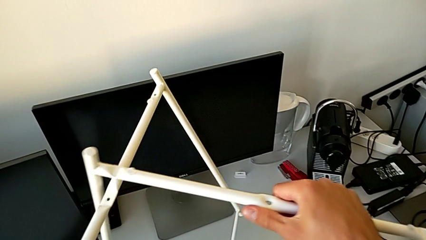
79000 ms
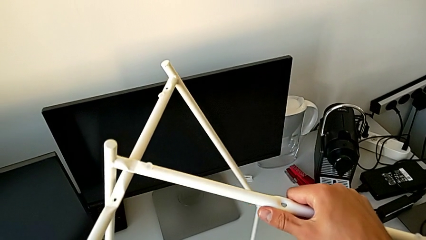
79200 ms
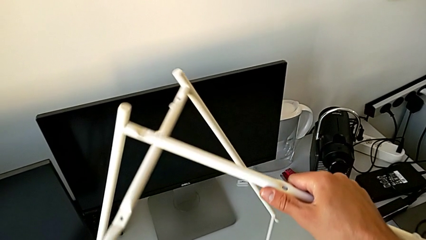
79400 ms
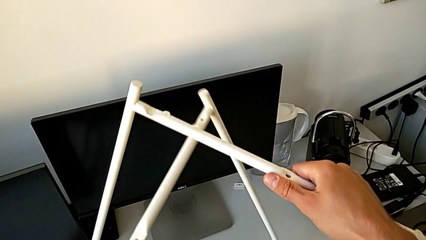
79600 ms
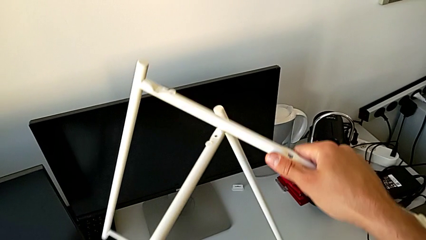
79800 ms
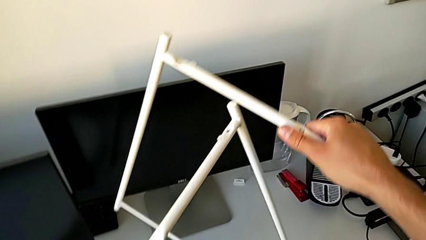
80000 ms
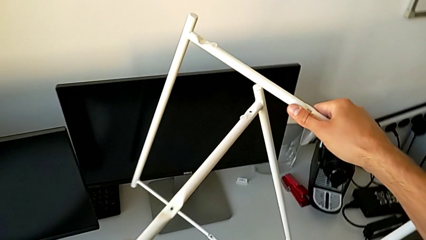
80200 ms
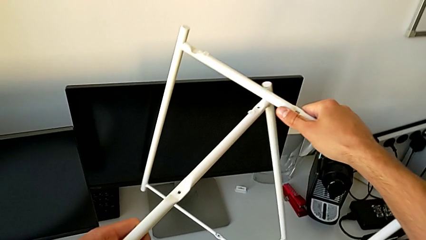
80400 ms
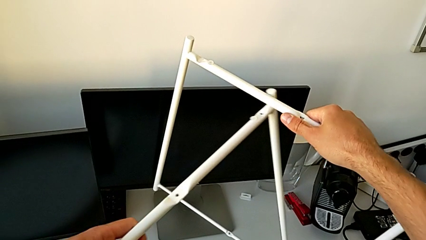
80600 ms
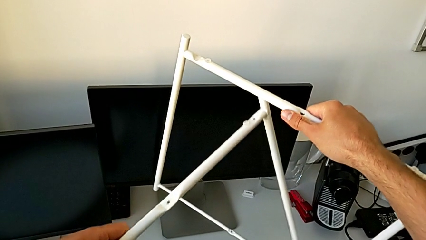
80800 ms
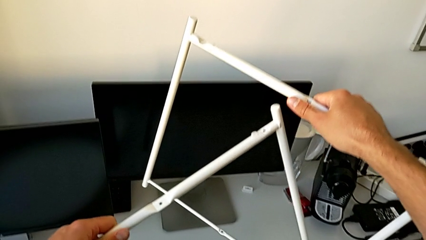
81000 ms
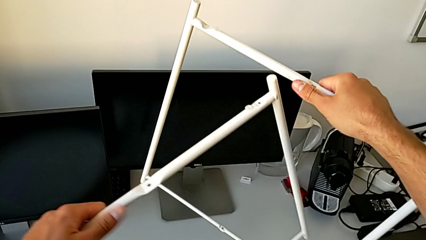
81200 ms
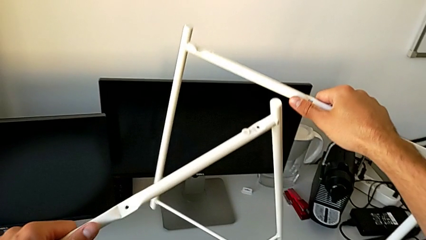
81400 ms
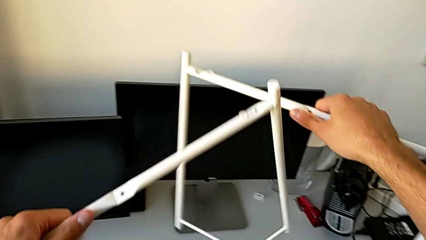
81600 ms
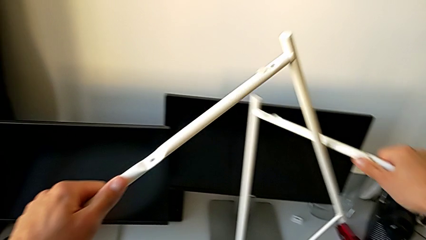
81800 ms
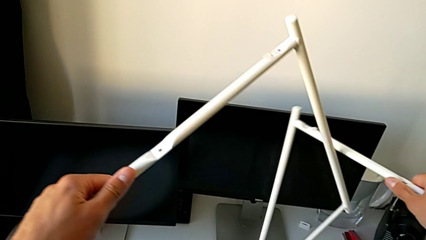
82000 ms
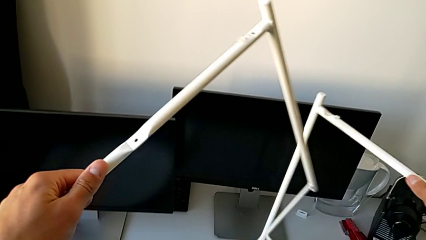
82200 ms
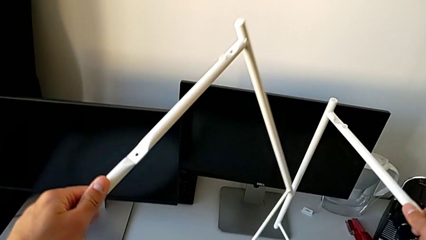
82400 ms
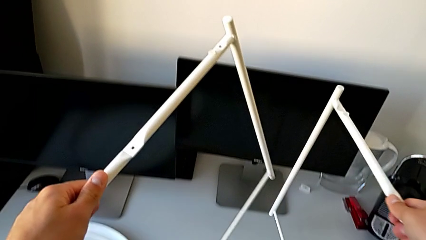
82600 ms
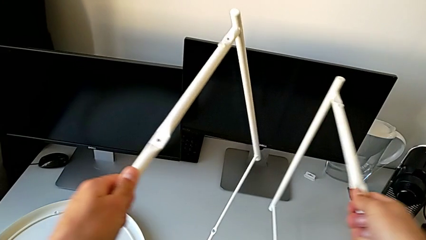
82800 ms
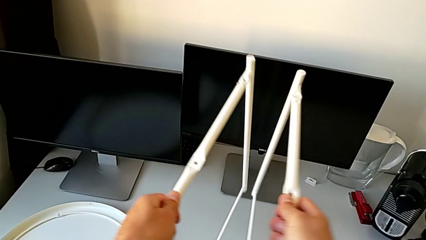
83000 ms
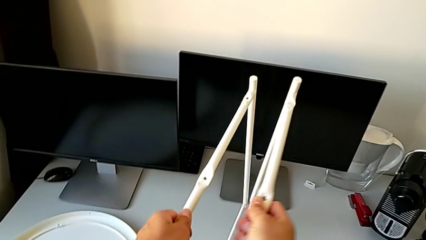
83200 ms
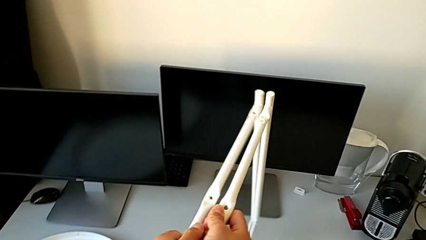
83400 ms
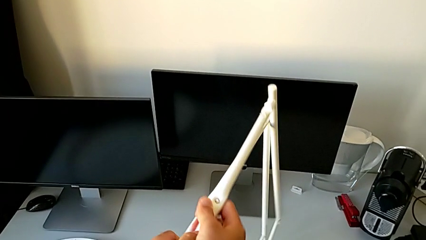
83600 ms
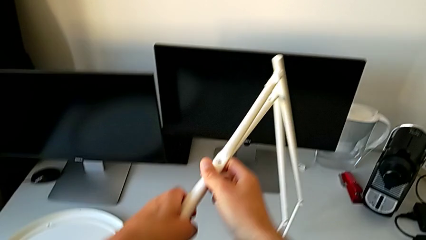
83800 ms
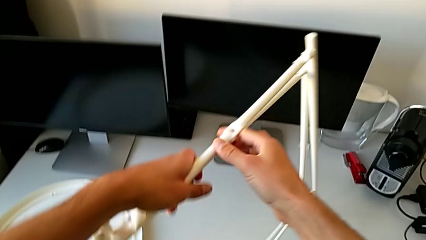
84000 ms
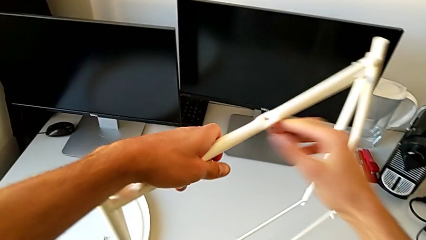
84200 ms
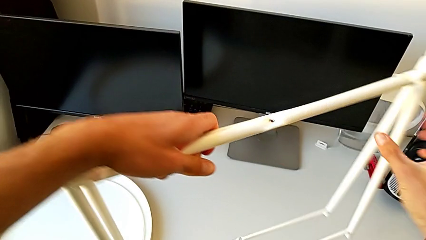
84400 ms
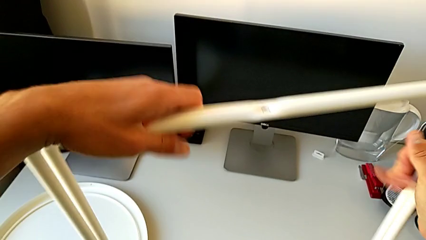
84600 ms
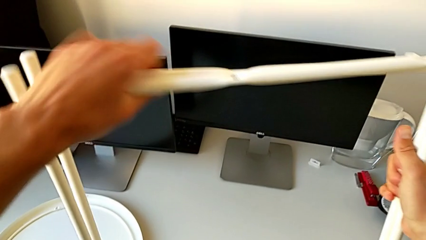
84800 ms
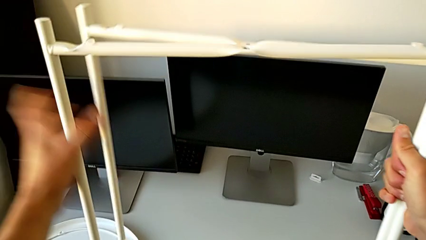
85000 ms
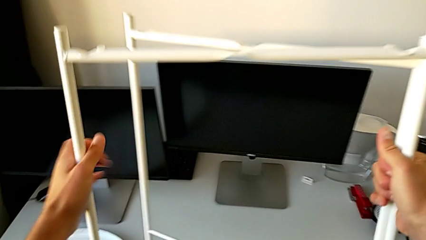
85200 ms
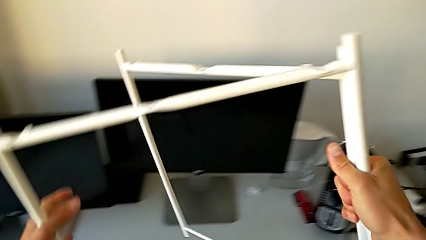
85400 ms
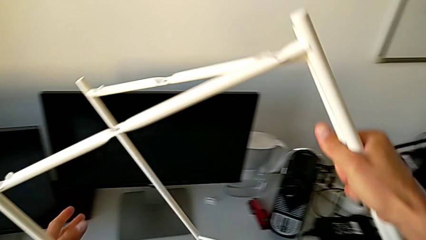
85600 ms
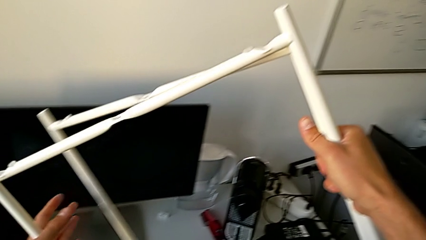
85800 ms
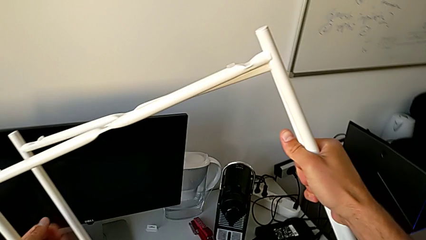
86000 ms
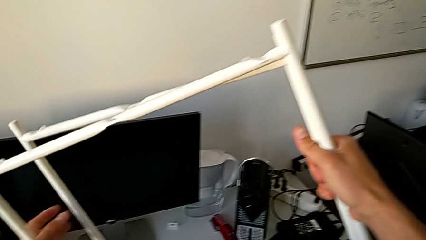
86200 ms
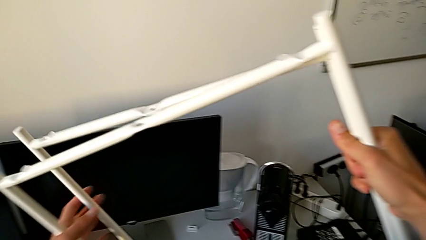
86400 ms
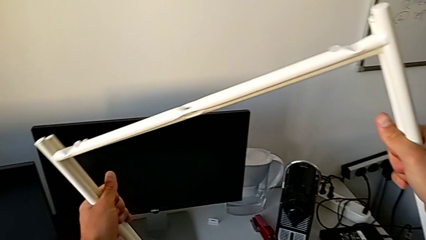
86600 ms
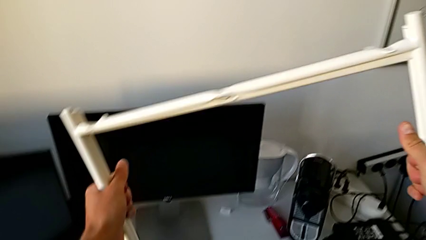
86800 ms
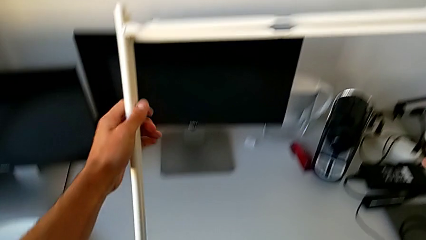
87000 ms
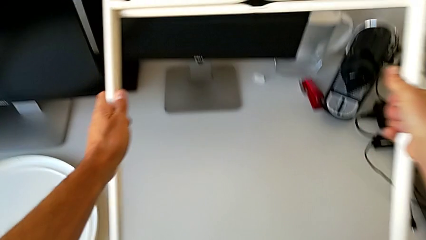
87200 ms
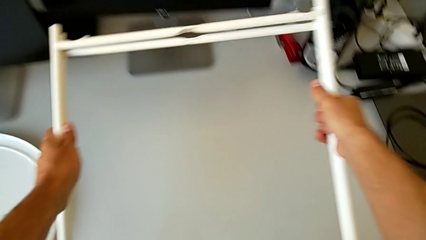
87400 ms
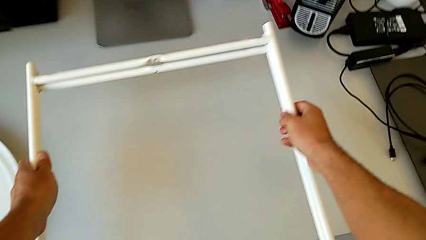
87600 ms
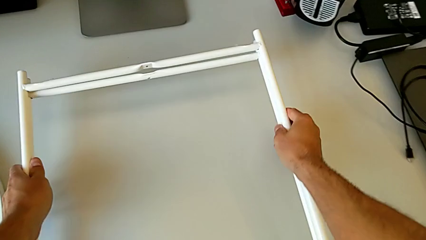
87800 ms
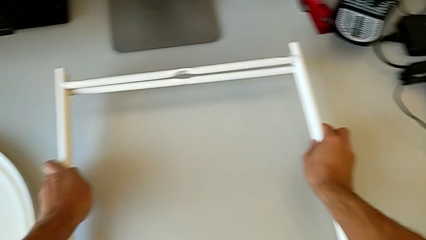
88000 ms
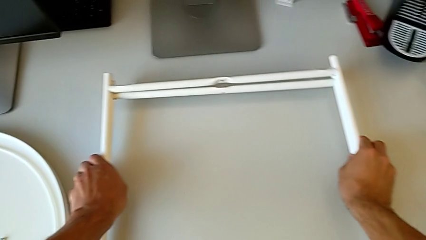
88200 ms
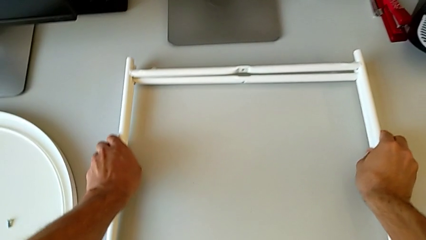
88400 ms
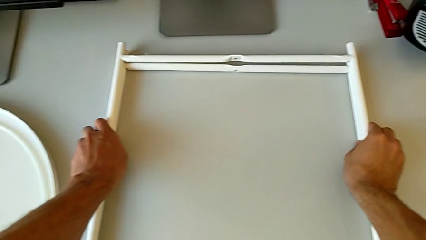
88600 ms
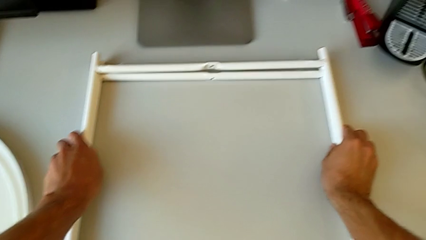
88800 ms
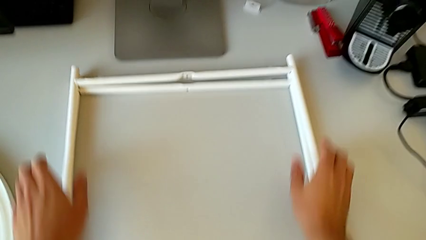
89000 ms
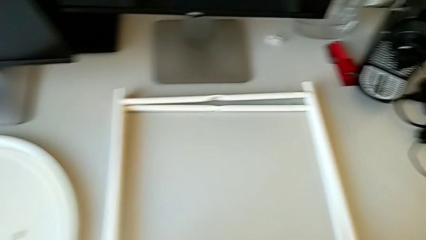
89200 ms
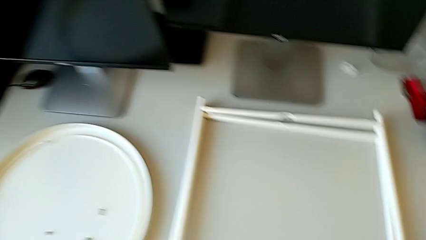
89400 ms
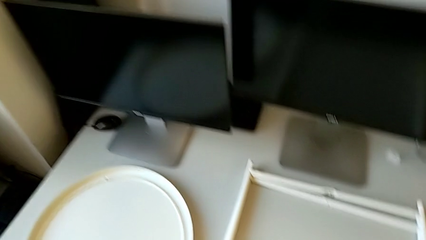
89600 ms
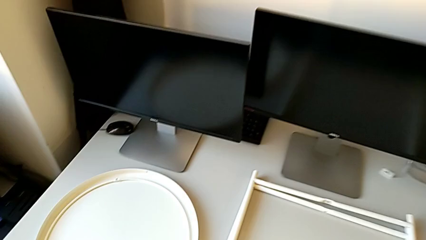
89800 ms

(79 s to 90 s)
The camera wearer is disassembling the legs. They align the leg and place it.
